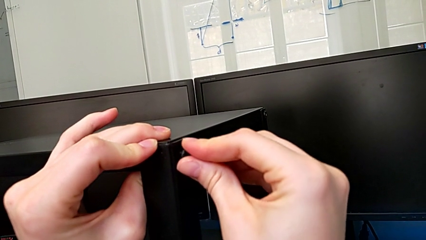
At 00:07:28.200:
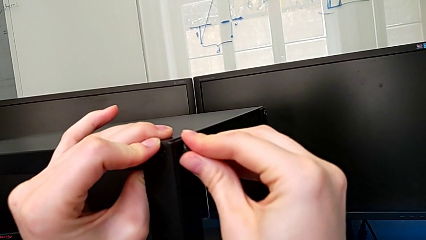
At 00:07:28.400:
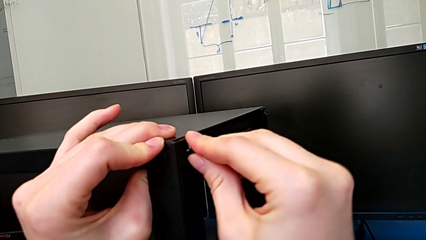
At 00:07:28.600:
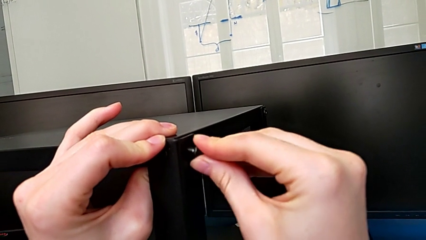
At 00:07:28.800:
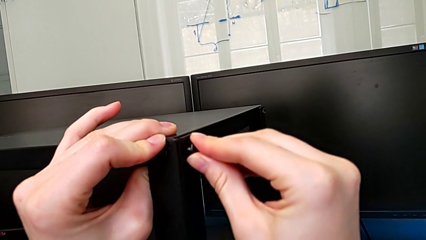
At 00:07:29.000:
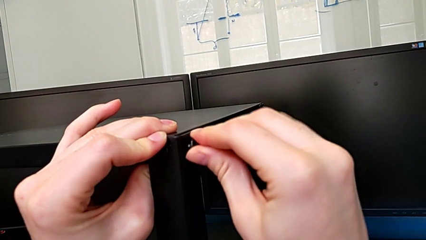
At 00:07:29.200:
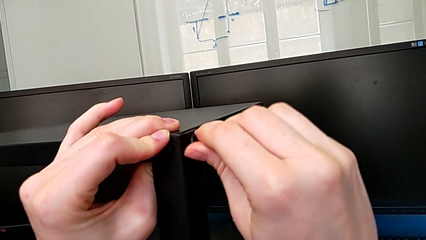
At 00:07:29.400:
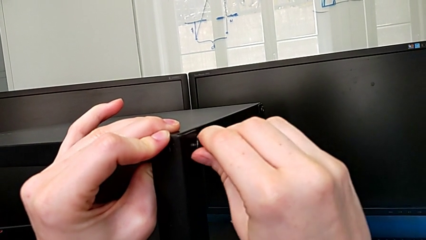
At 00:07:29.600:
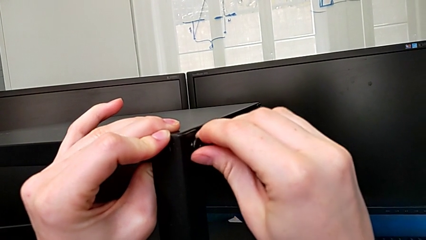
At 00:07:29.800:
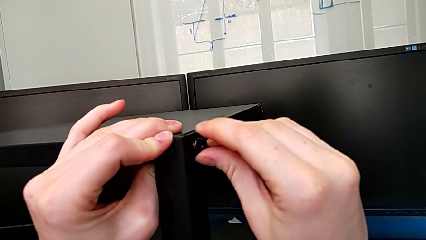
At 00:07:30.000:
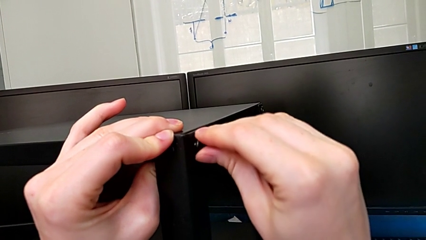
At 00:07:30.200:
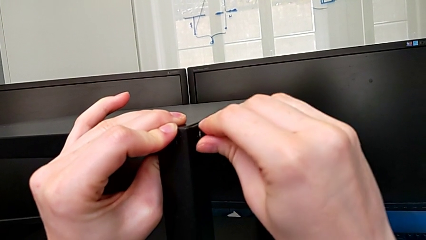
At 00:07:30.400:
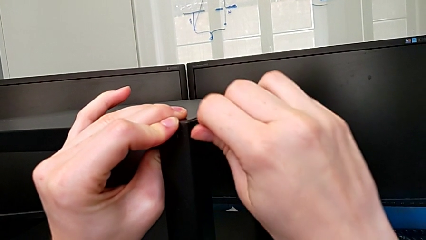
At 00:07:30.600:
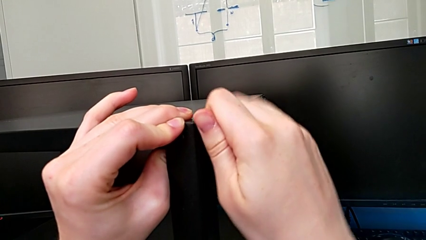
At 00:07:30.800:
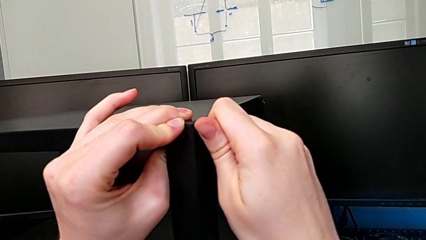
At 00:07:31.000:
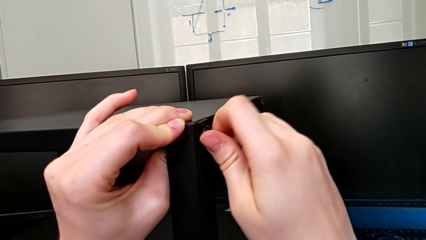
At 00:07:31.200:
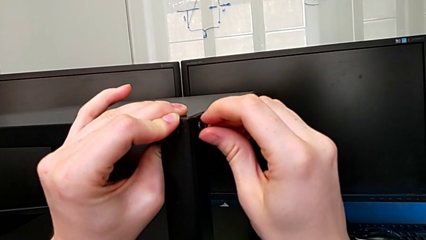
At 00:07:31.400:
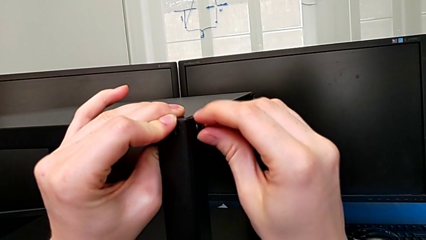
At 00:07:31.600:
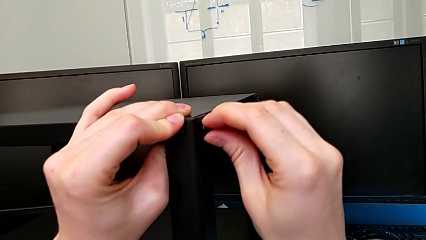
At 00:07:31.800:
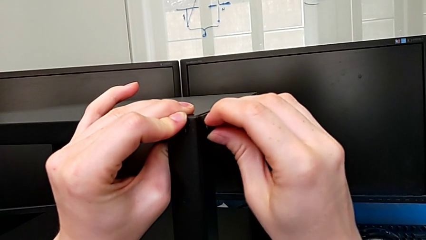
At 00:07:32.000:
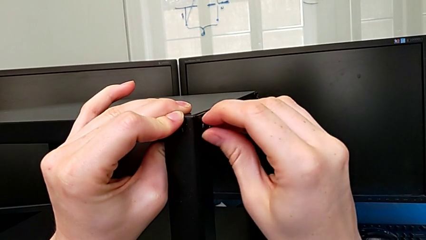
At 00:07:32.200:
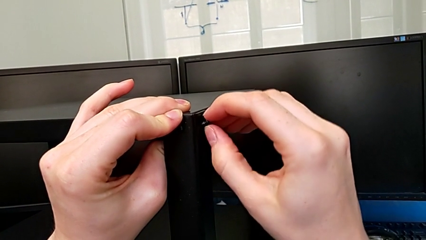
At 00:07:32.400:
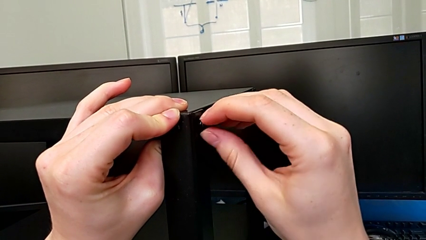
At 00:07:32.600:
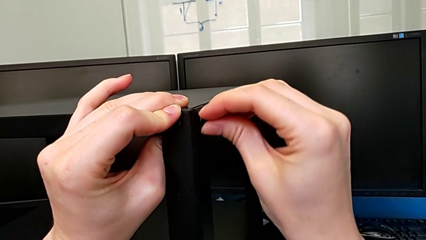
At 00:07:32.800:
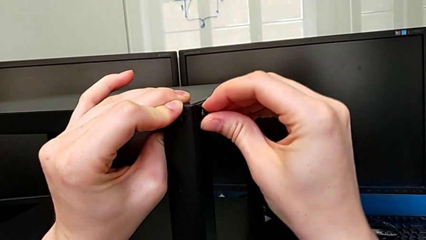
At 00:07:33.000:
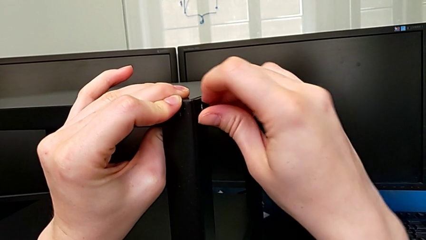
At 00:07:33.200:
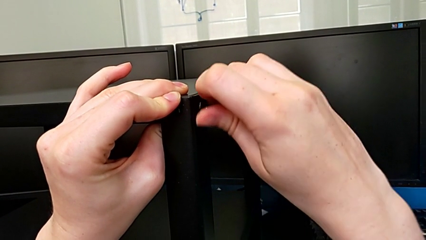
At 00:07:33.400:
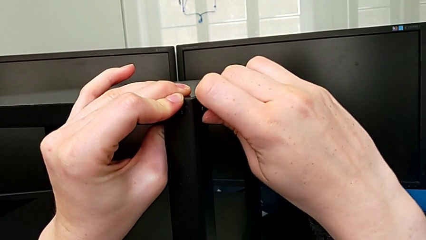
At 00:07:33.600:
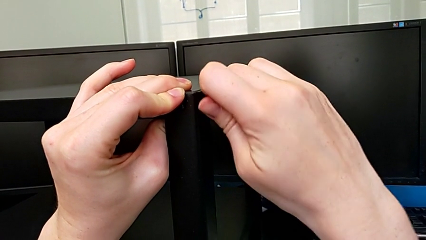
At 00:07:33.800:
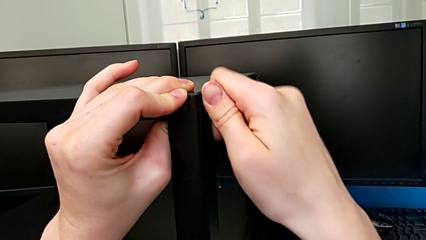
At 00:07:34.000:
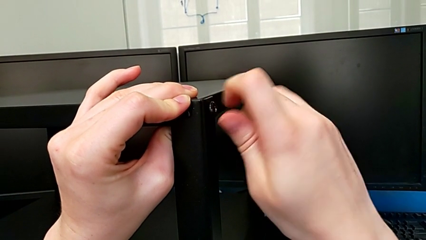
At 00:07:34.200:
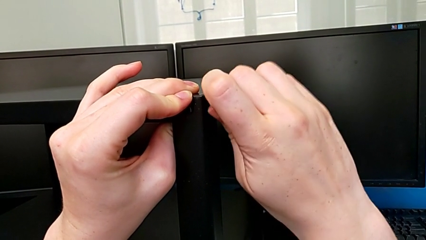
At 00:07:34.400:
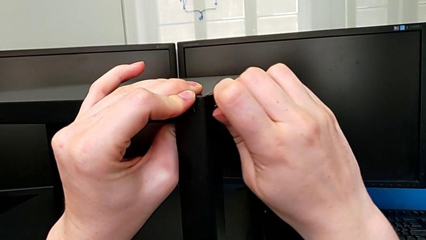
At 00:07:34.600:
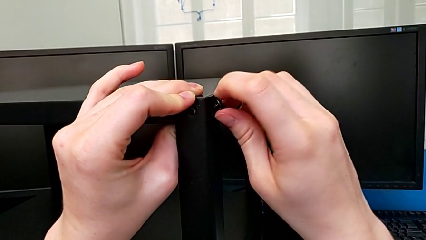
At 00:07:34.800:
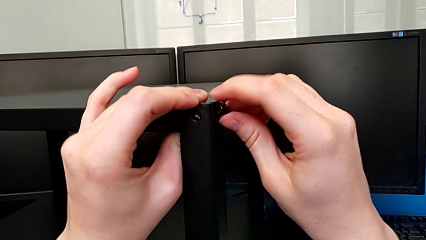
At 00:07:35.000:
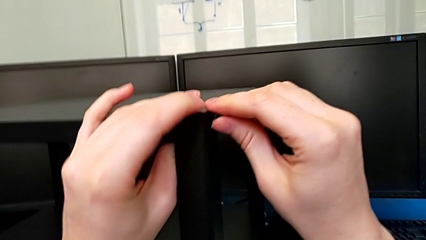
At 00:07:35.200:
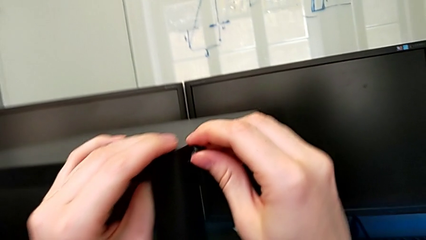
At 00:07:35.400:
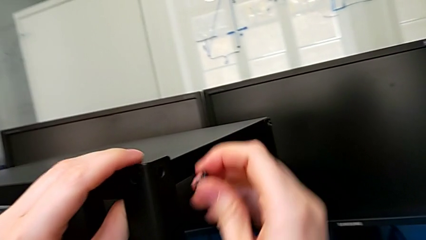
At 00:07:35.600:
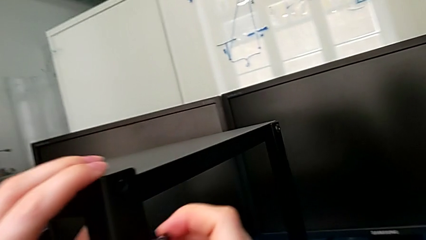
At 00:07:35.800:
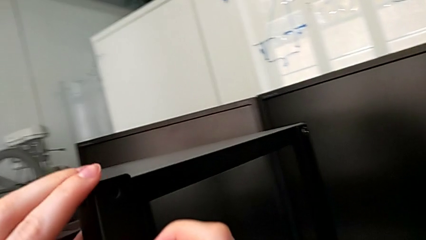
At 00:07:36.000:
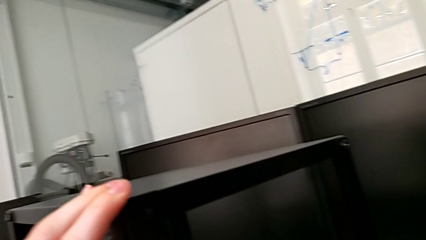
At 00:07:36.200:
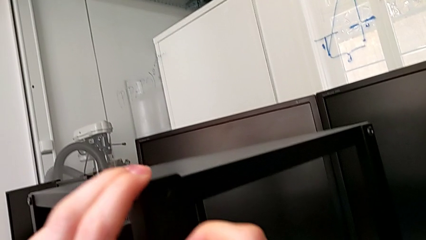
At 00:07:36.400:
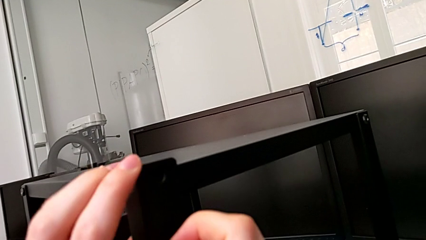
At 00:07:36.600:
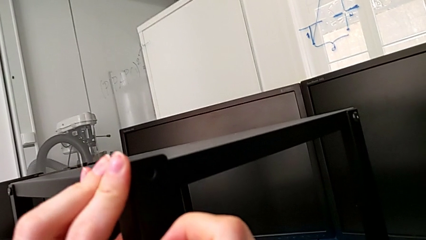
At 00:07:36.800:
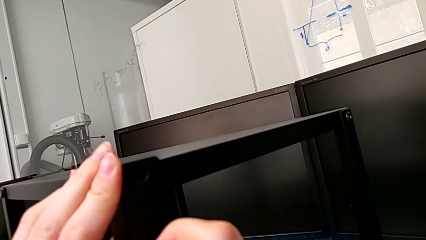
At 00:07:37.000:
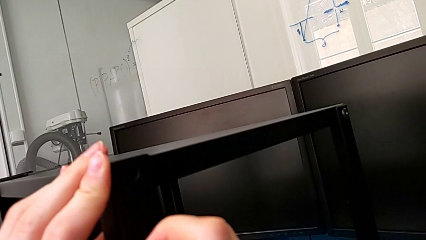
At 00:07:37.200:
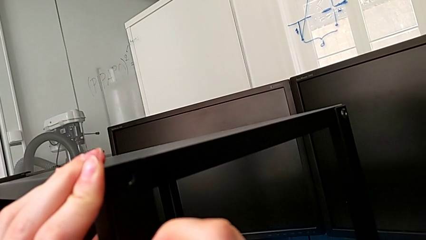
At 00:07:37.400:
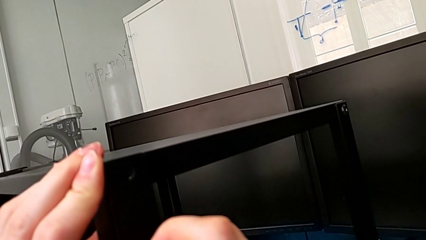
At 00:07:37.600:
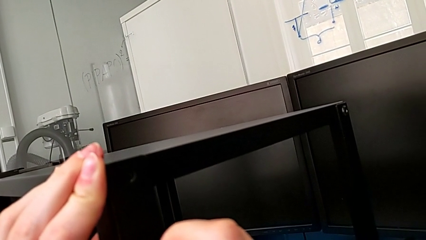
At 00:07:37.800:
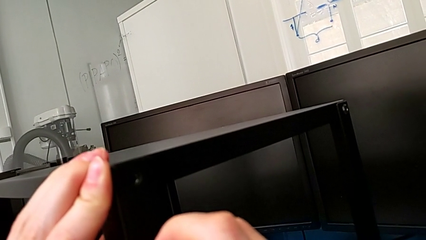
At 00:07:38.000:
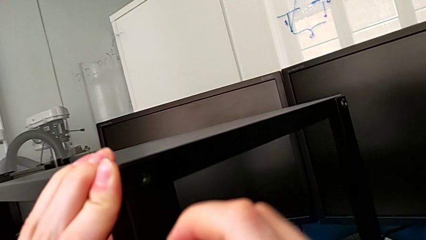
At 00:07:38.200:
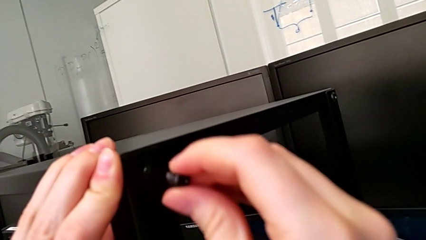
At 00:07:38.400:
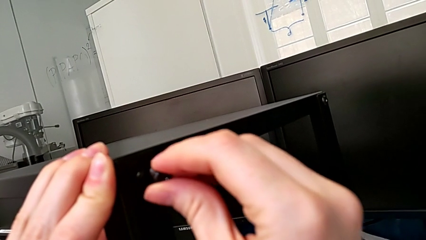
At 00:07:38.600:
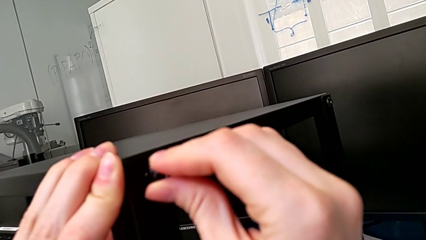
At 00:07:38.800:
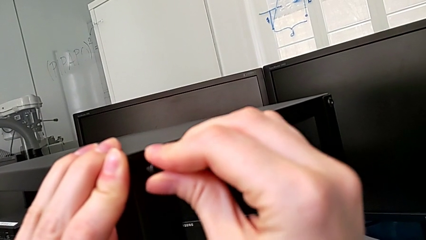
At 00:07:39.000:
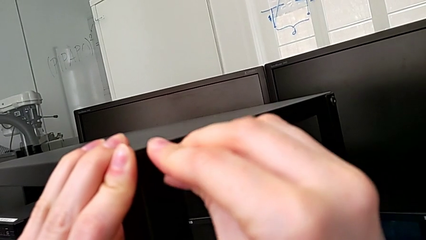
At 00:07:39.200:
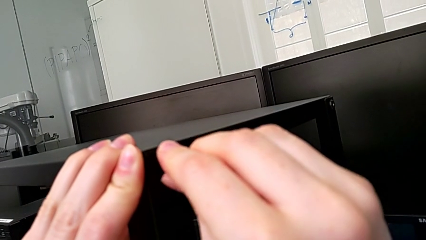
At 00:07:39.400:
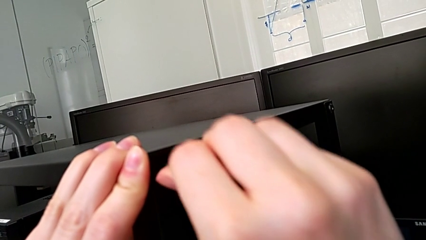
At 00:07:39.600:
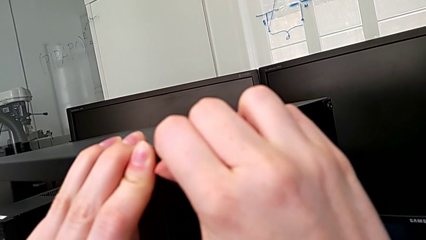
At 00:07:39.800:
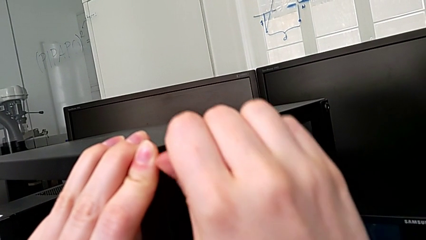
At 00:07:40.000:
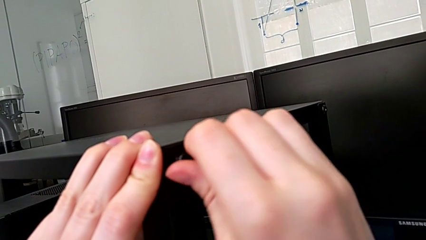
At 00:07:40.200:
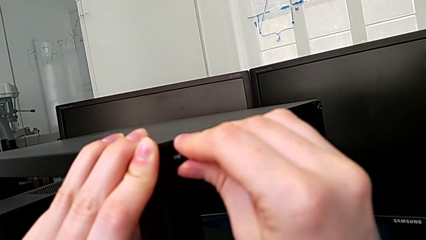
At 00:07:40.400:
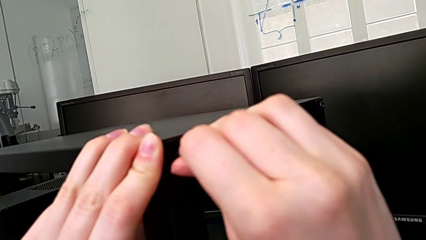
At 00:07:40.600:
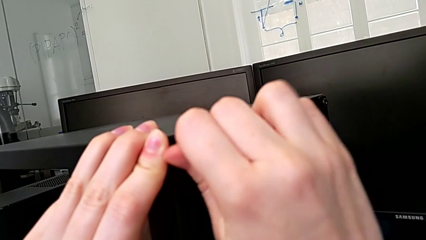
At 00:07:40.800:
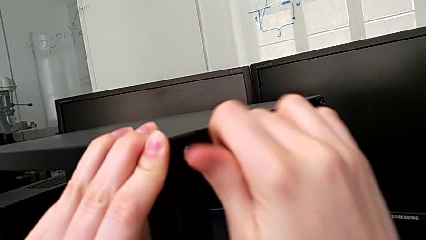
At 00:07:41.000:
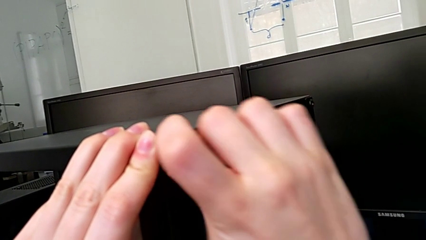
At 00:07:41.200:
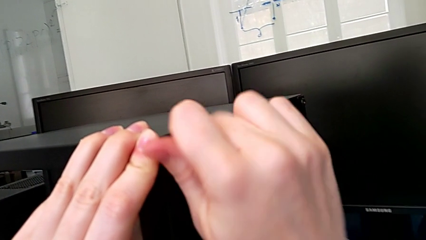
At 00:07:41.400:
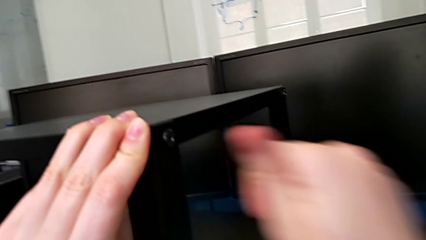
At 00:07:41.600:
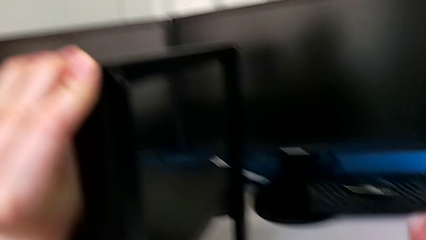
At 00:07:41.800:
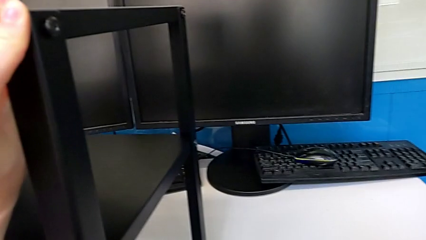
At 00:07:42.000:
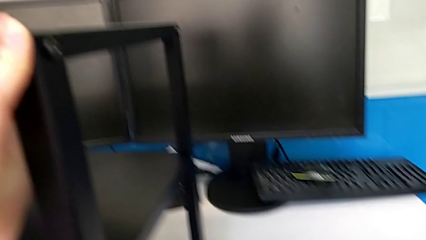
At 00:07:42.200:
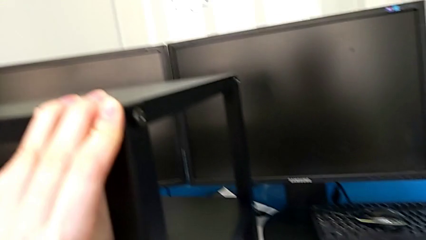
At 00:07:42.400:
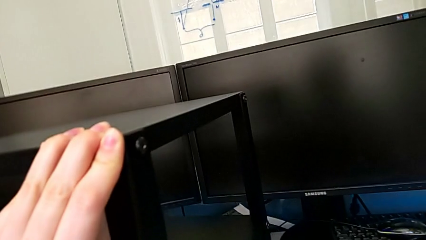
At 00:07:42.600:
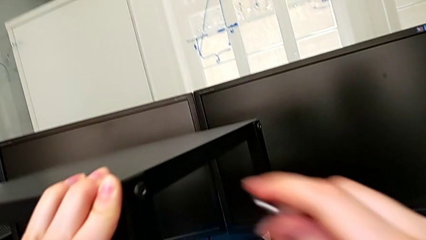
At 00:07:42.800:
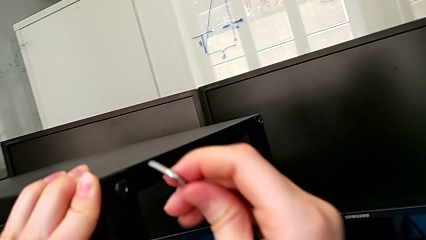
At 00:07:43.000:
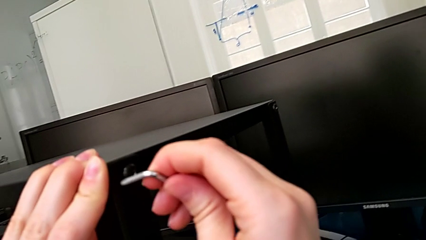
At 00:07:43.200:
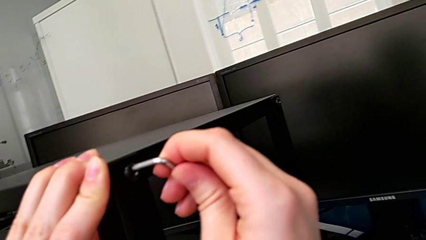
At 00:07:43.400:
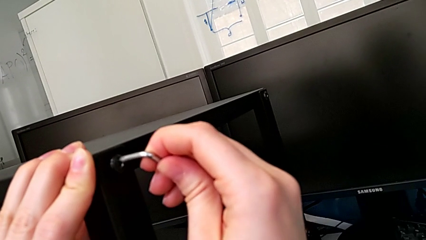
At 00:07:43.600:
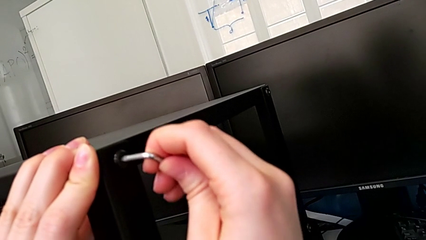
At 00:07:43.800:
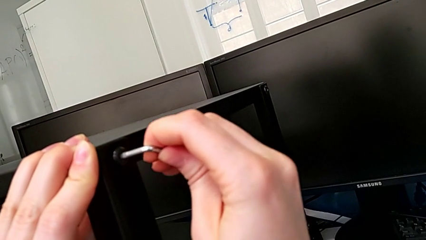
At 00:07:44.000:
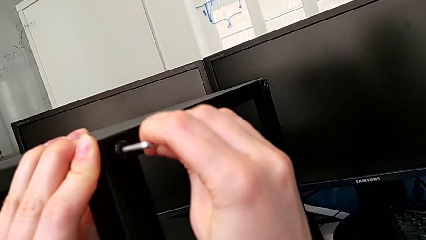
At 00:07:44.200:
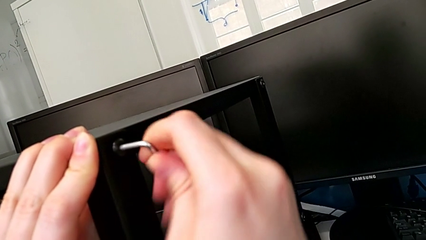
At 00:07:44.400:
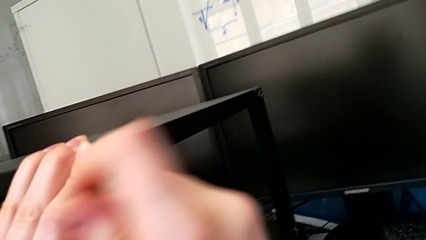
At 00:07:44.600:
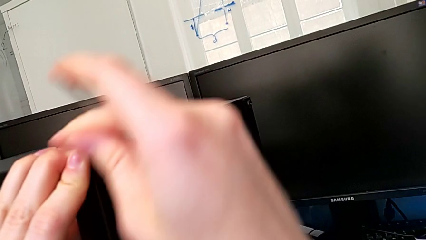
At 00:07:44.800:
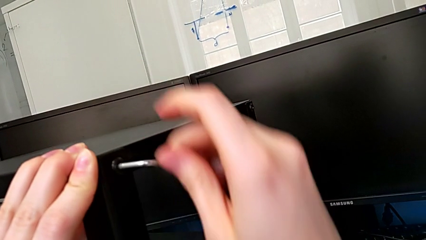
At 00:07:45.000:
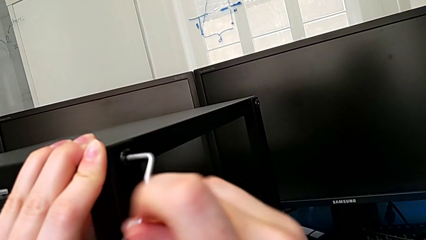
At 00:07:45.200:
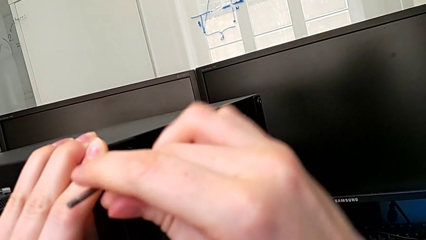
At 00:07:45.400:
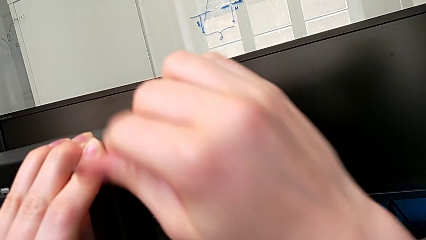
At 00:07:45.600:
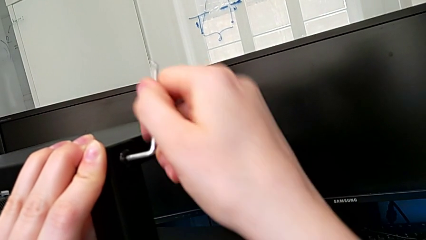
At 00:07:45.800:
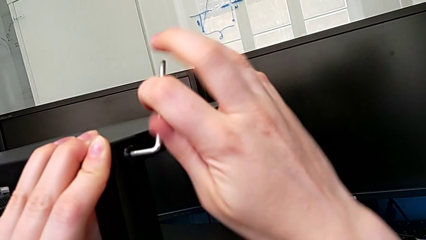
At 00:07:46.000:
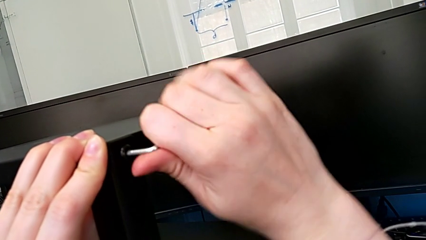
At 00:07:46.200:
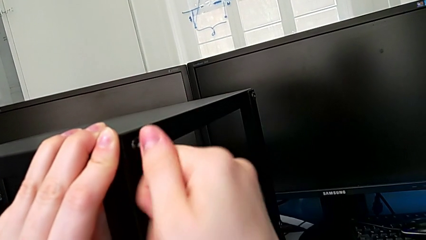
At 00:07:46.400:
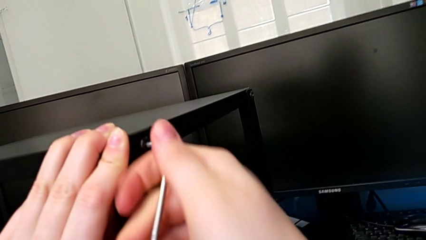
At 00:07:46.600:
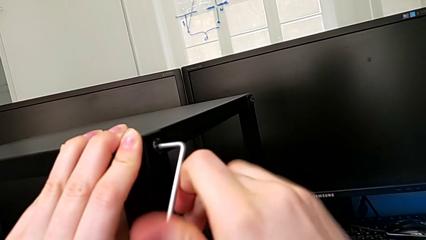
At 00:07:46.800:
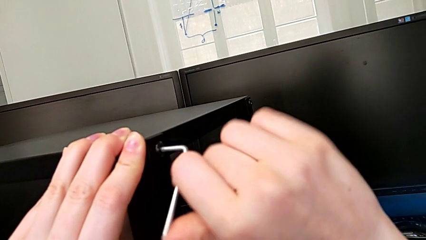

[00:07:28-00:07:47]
The camera wearer is screwing the top shelf to the fourth leg. They keep inserting the first hex socket head, grab the Allen wrench and begin to screw the first hex socket head.
